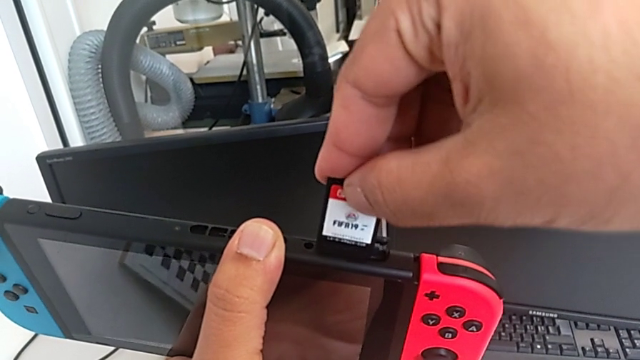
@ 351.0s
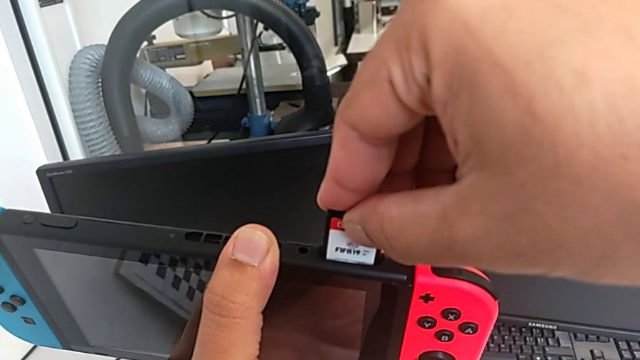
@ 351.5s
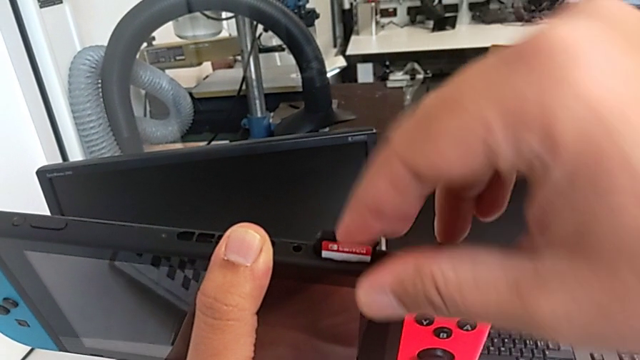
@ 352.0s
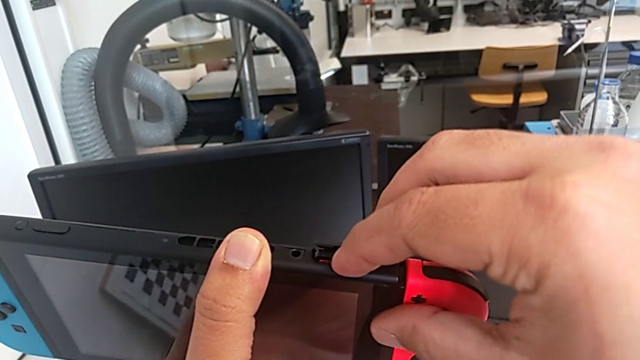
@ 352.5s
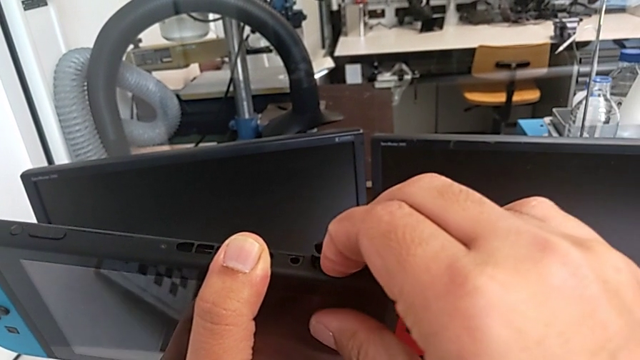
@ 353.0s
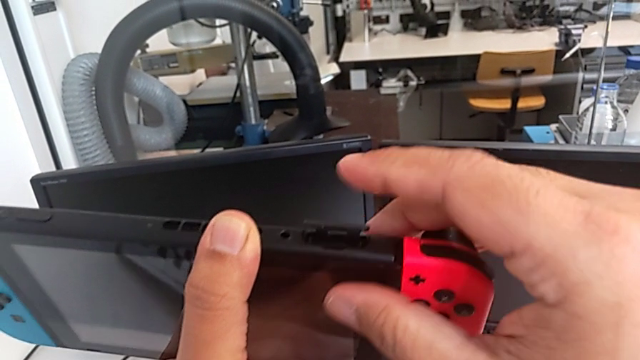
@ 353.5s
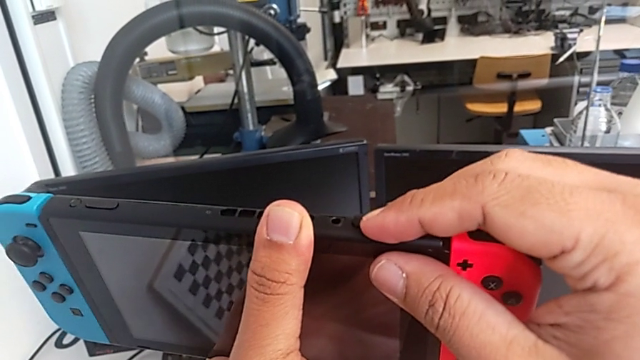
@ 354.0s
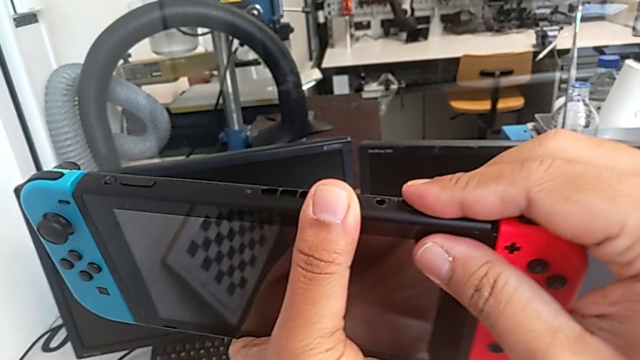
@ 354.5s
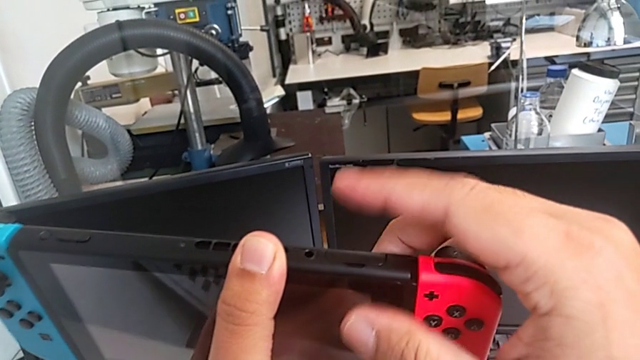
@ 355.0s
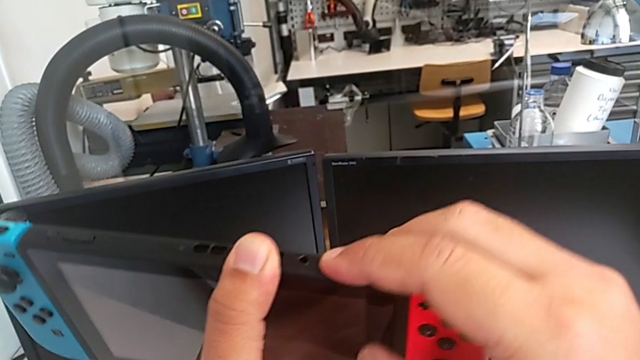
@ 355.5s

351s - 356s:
The camera wearer is changing the game card. They insert the second game card and close the game slot.

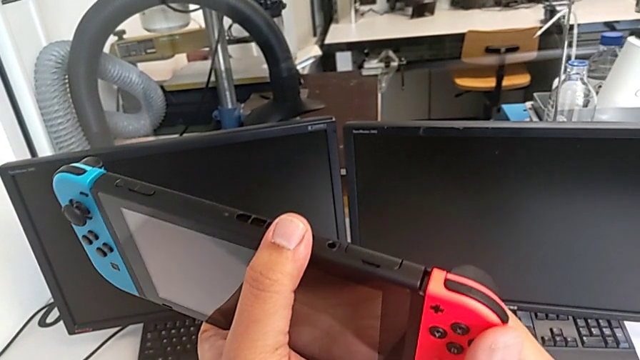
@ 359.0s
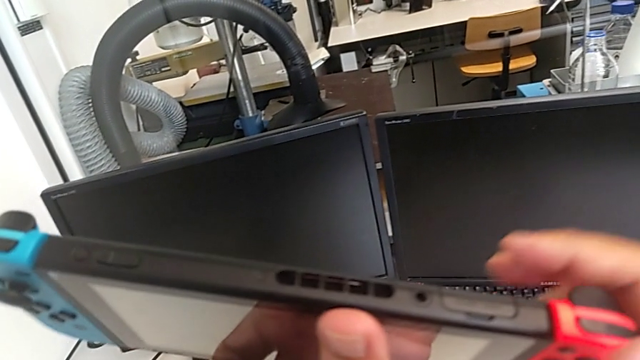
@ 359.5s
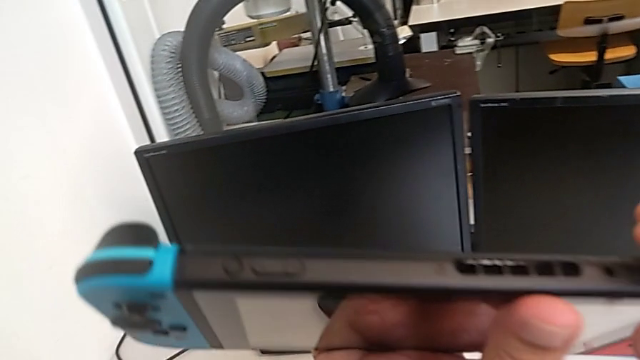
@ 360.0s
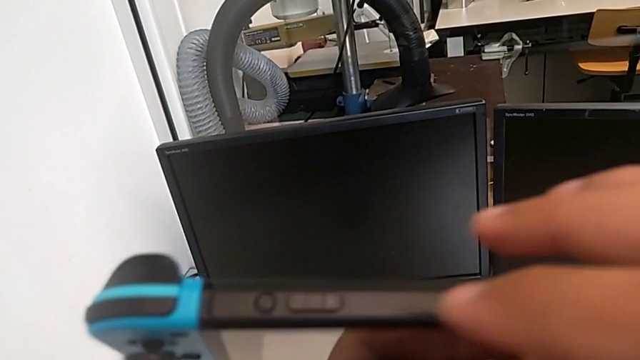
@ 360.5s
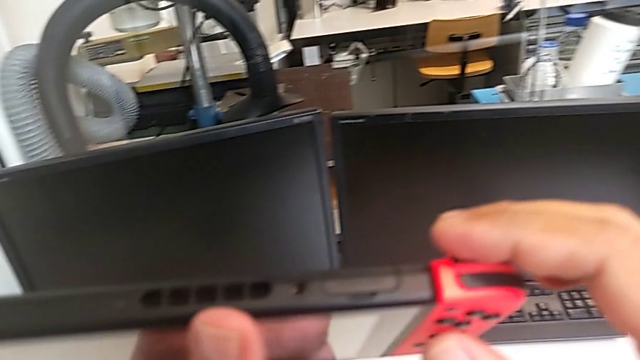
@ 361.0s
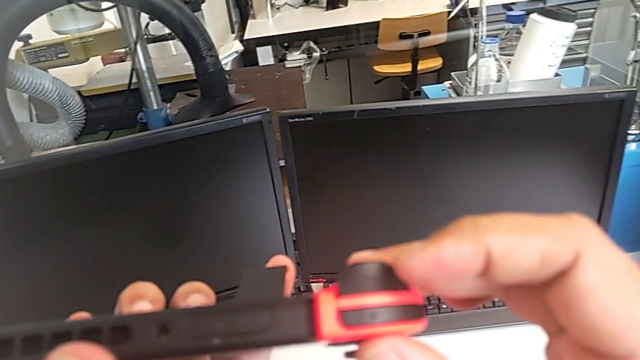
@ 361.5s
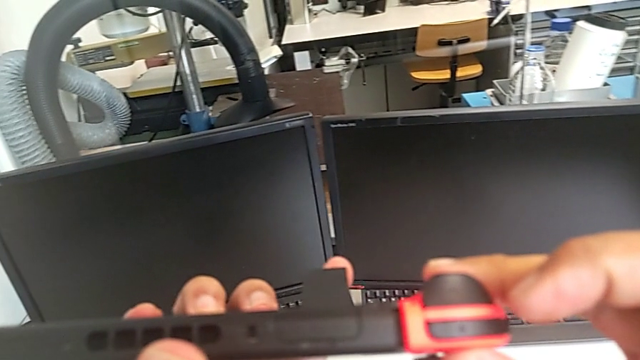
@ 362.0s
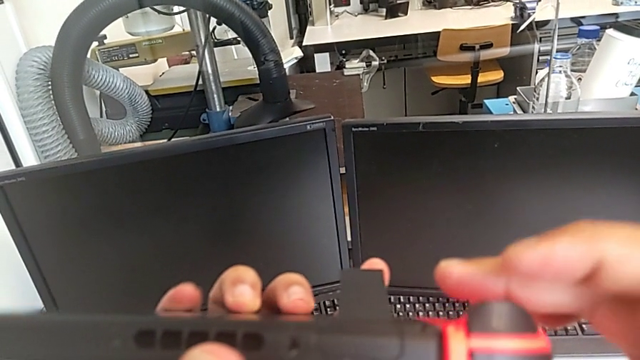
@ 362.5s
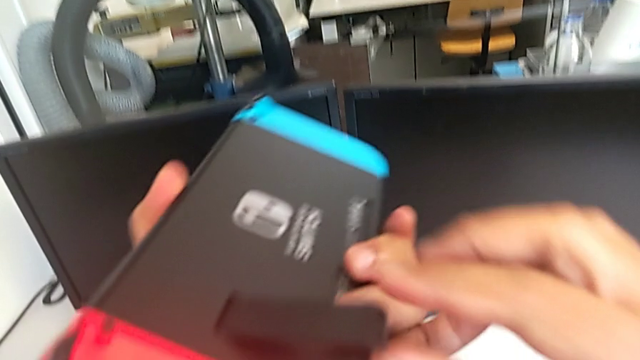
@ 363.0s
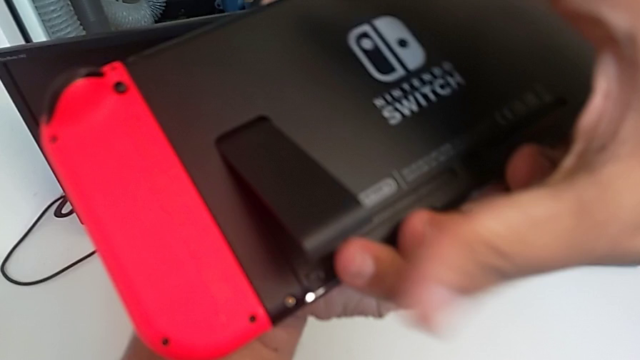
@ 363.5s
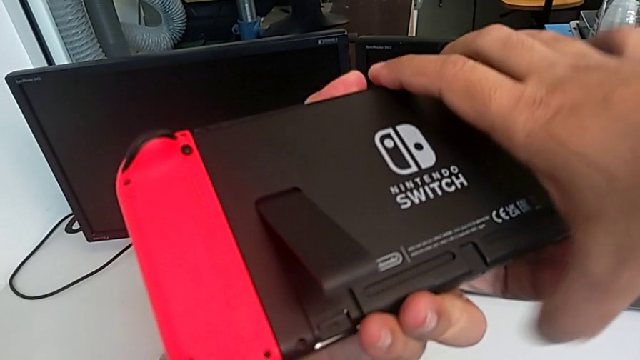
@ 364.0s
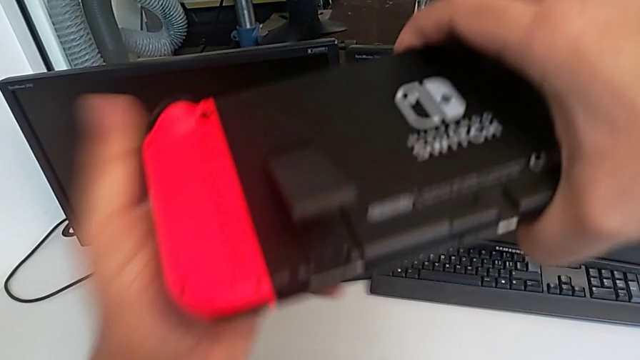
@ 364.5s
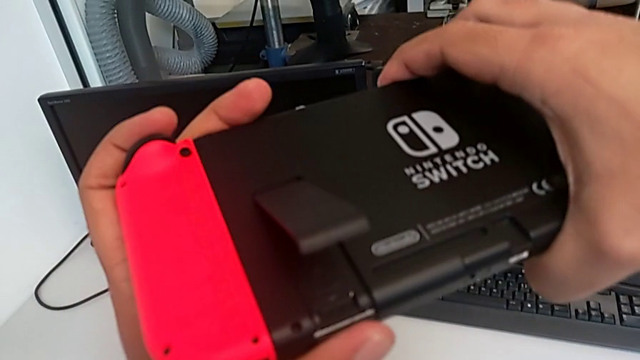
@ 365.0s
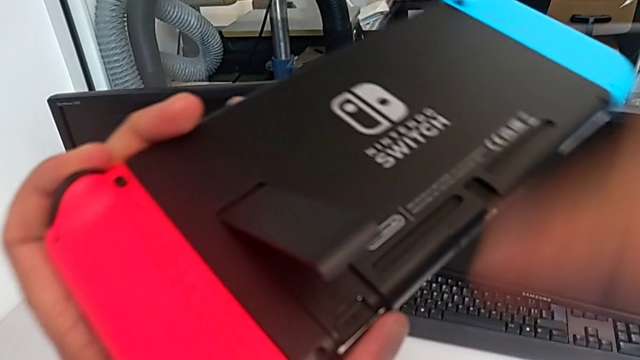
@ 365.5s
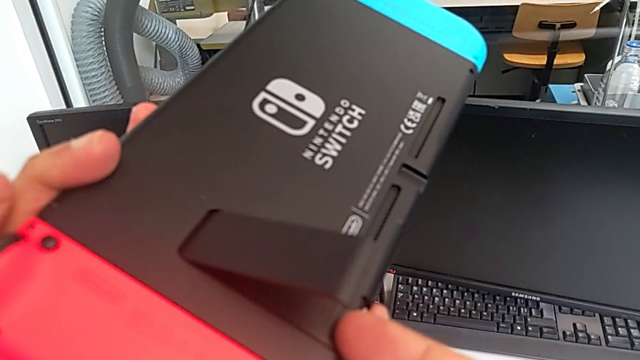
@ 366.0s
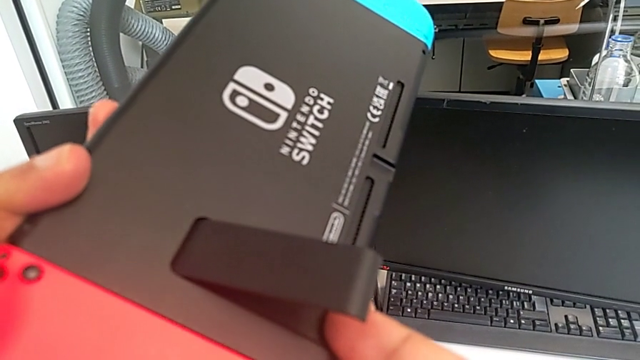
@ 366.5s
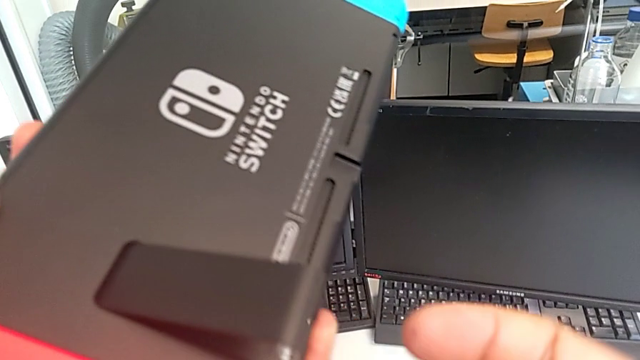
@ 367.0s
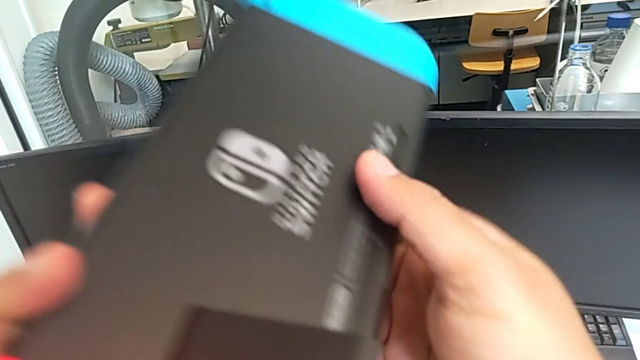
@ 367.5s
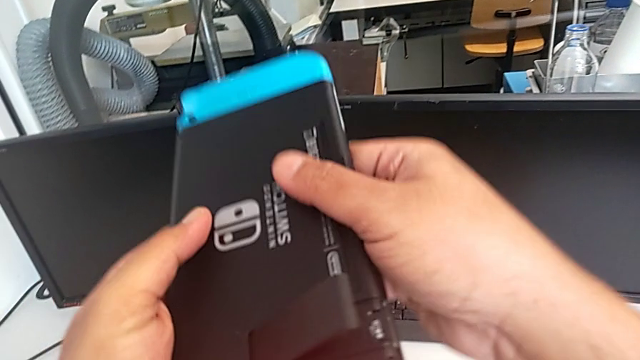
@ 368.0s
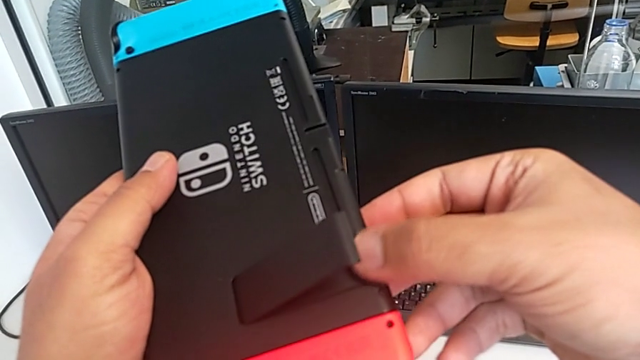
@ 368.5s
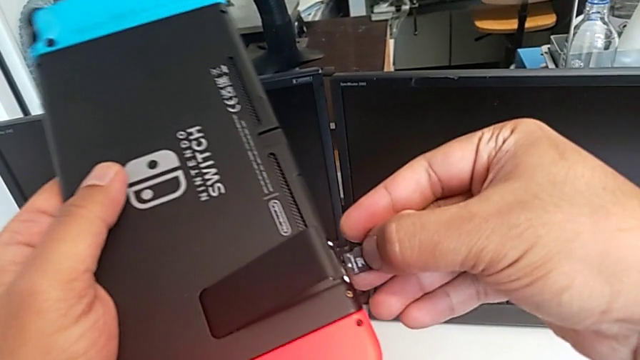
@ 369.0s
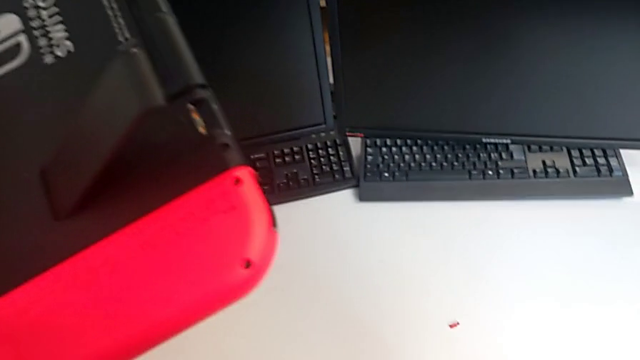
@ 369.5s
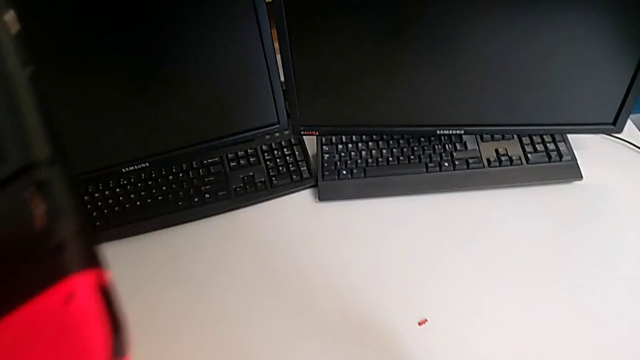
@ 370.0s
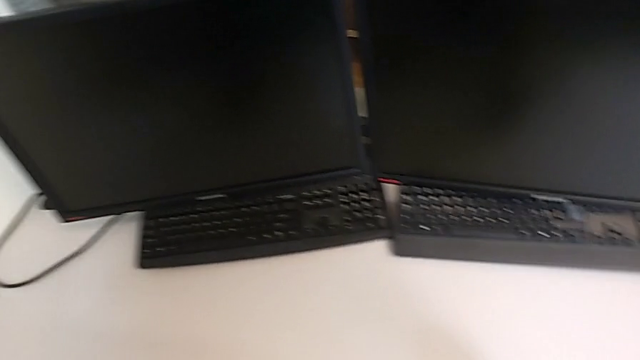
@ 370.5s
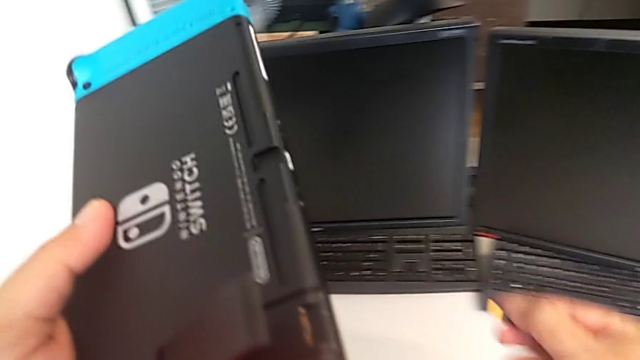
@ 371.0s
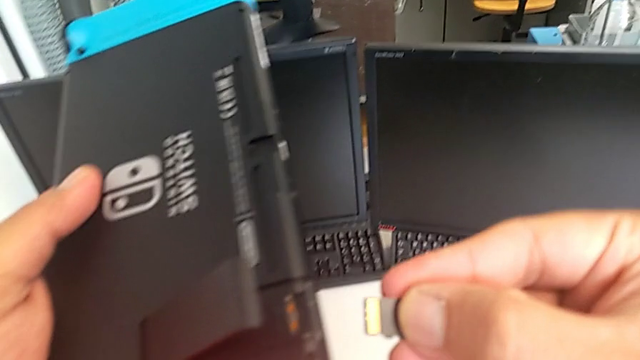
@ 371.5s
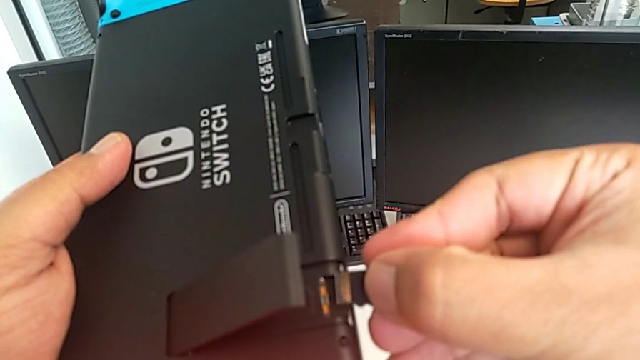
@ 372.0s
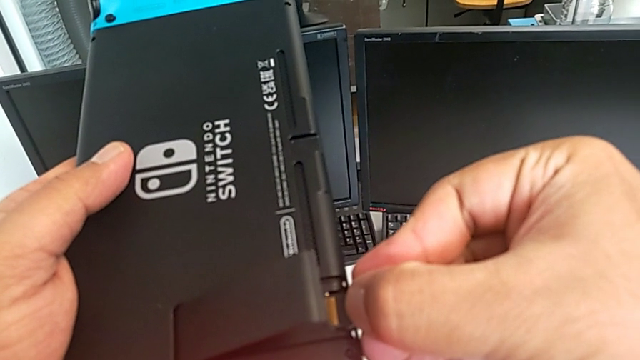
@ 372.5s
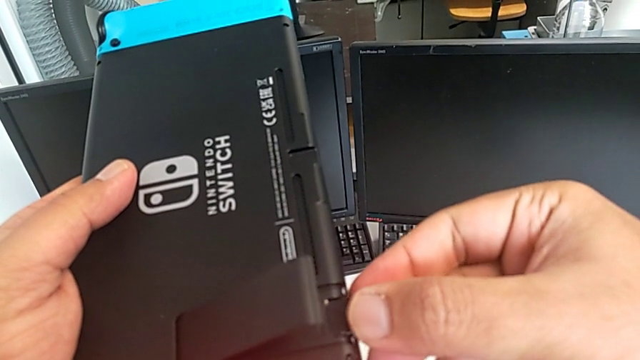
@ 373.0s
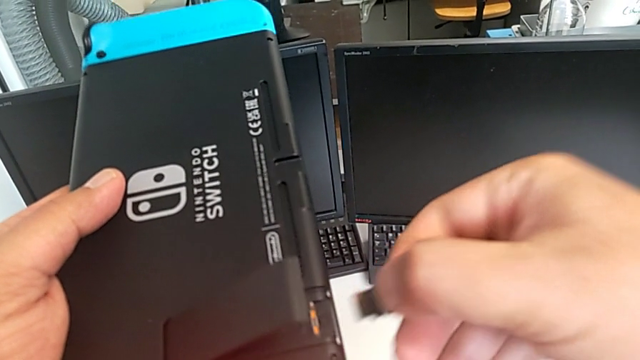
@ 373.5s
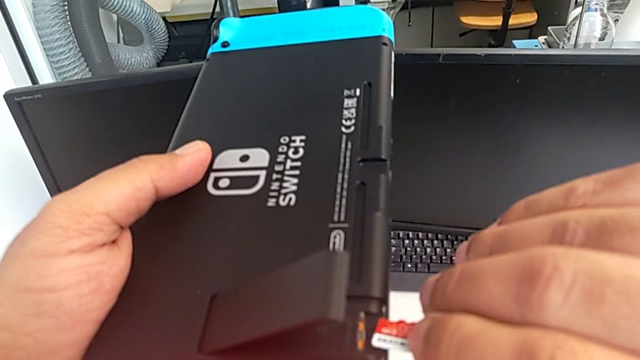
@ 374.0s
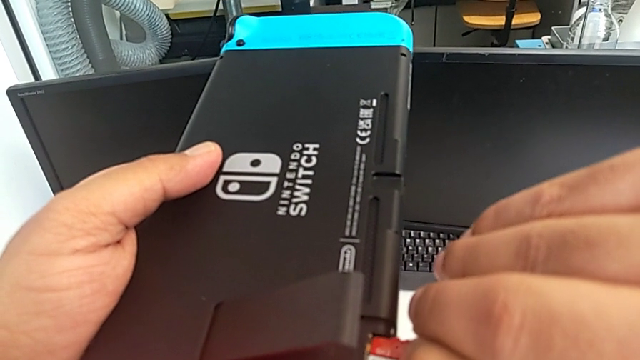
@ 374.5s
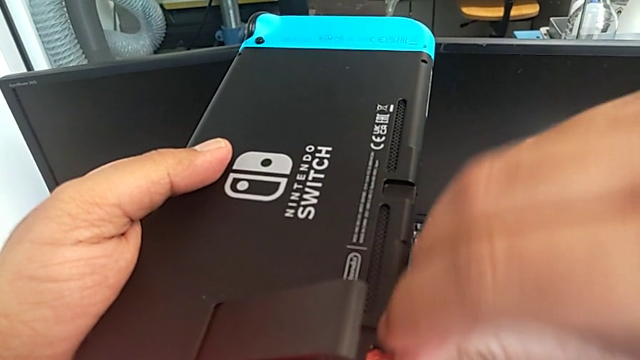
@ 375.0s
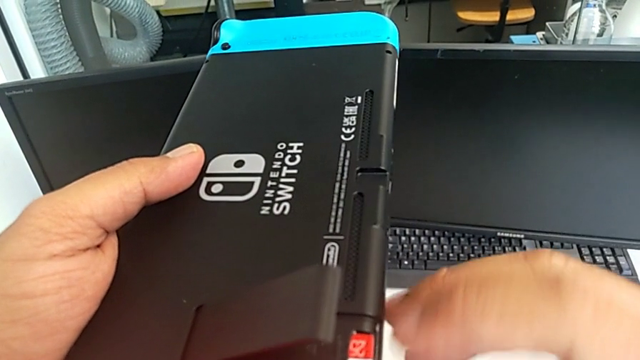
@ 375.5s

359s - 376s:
The camera wearer is changing the SD card. They inspect the Nintendo Switch, press the old SD card, withdraw it, drop it, lift the new SD card, rotate it and begin to insert it.
